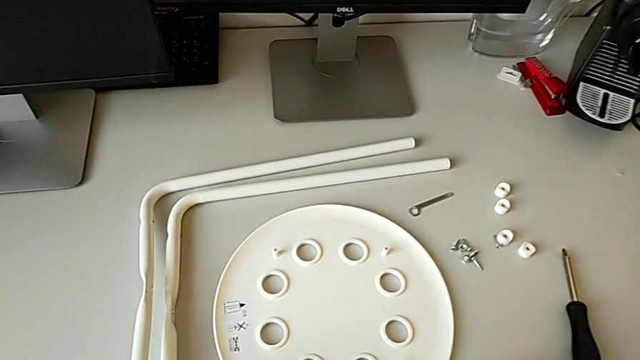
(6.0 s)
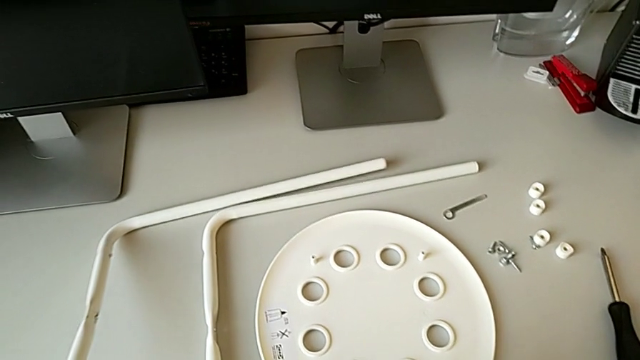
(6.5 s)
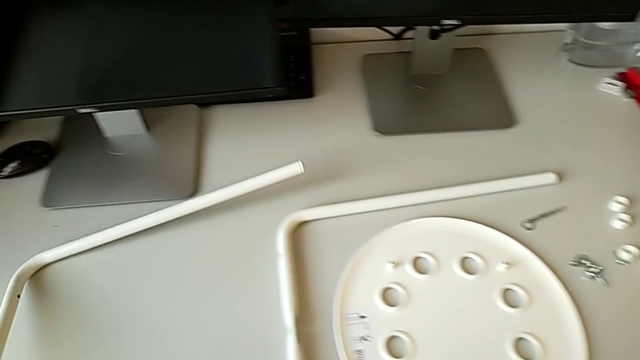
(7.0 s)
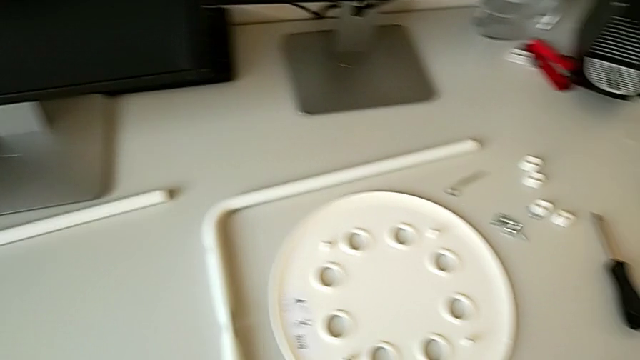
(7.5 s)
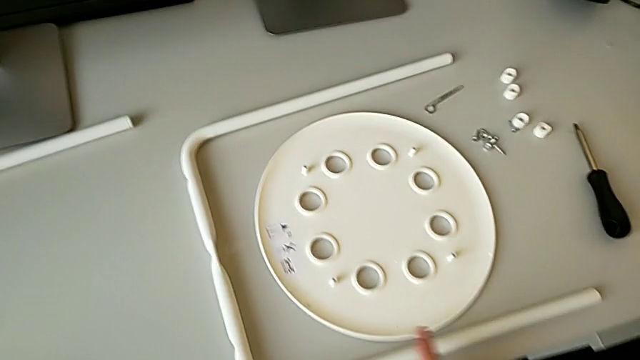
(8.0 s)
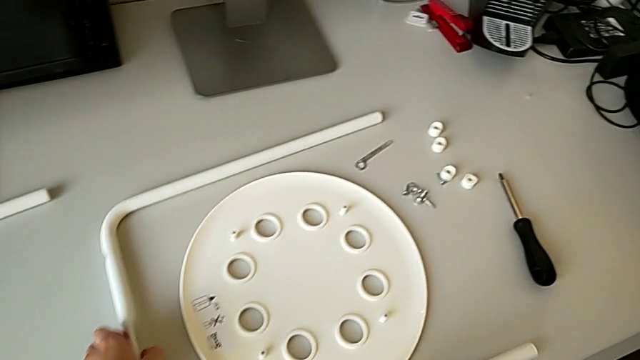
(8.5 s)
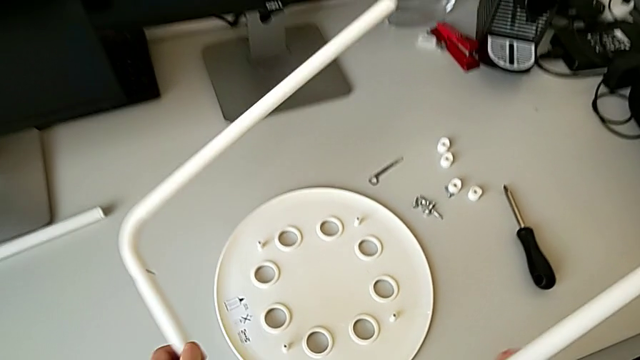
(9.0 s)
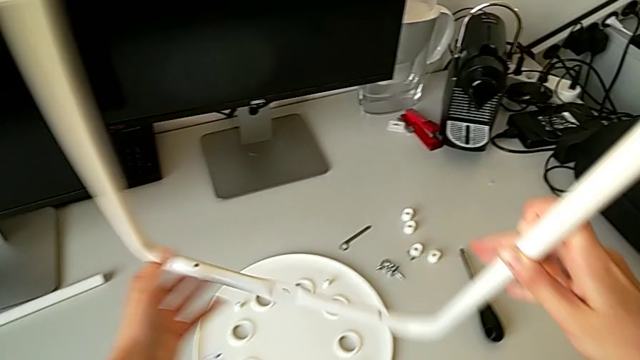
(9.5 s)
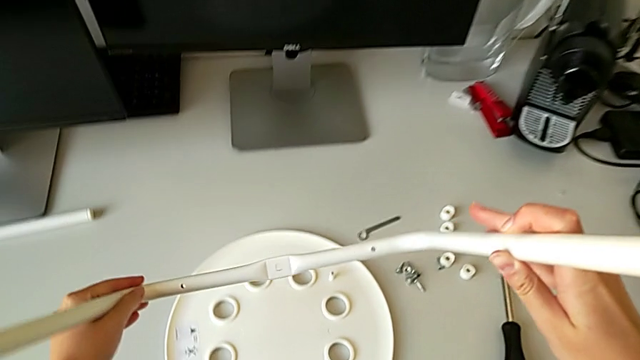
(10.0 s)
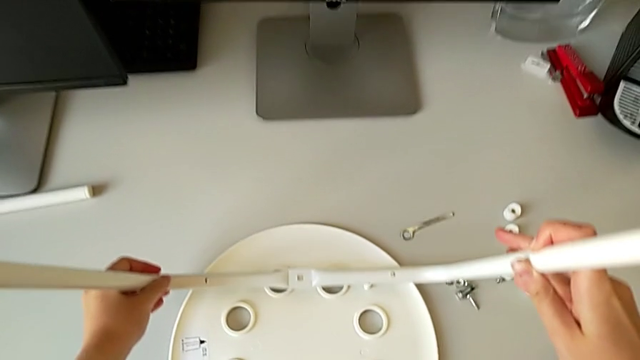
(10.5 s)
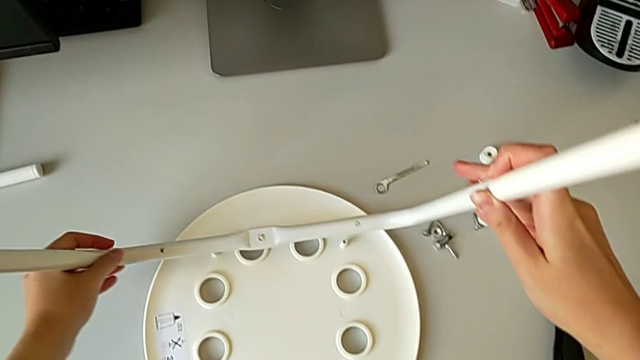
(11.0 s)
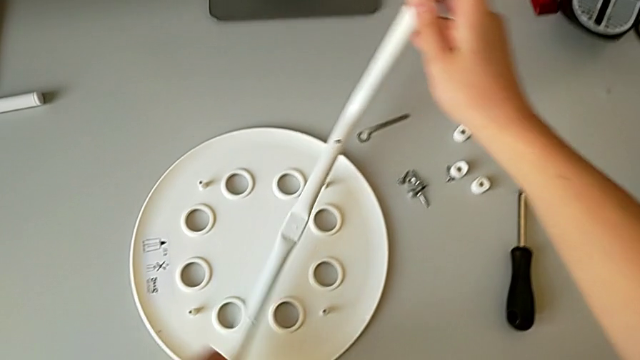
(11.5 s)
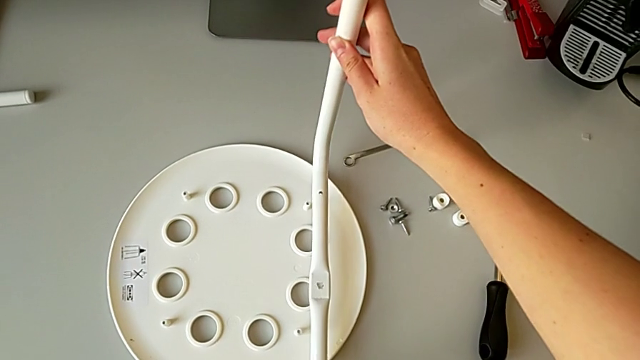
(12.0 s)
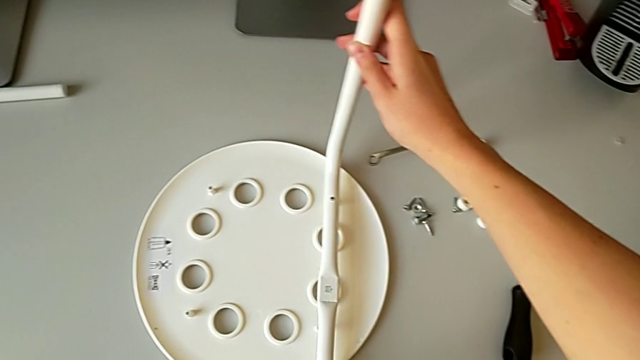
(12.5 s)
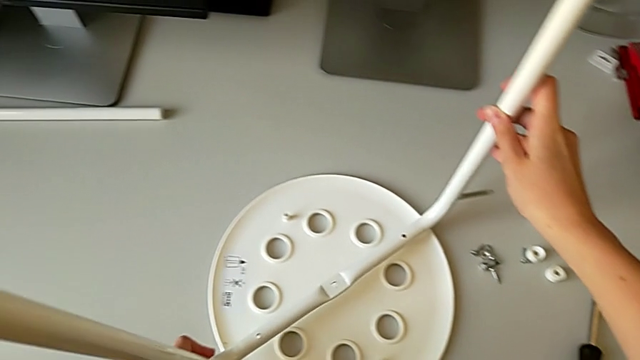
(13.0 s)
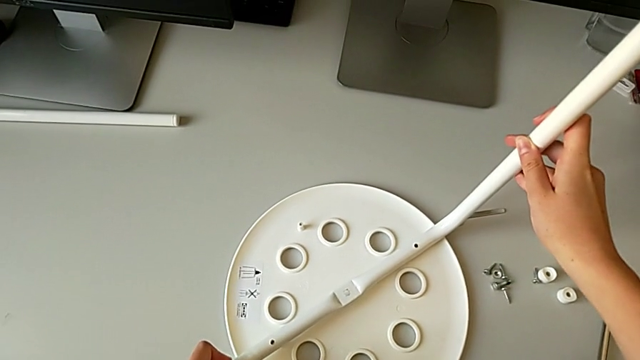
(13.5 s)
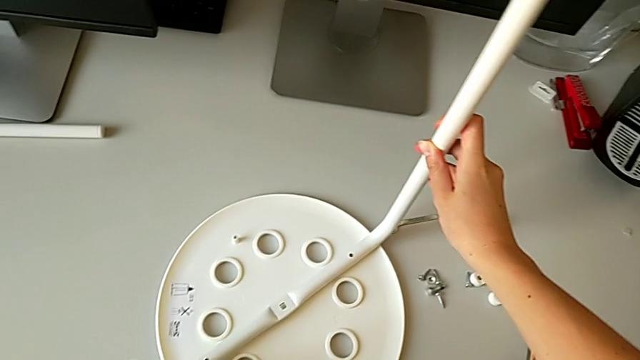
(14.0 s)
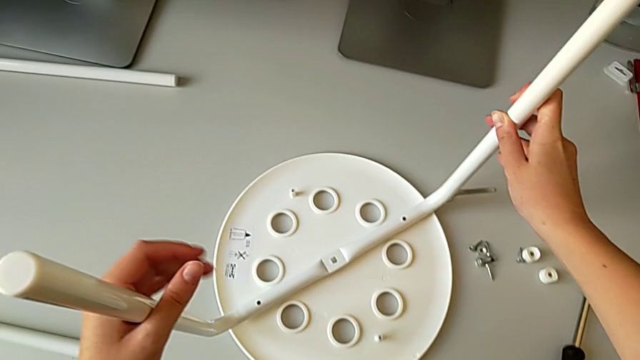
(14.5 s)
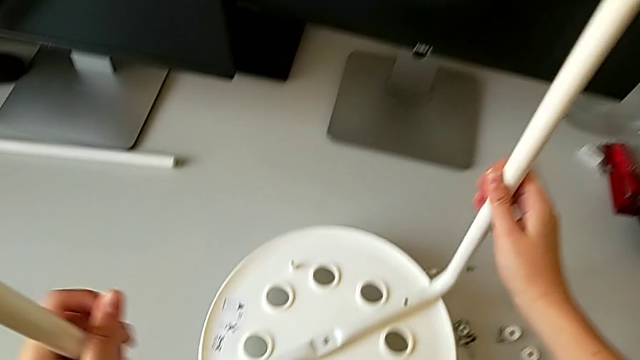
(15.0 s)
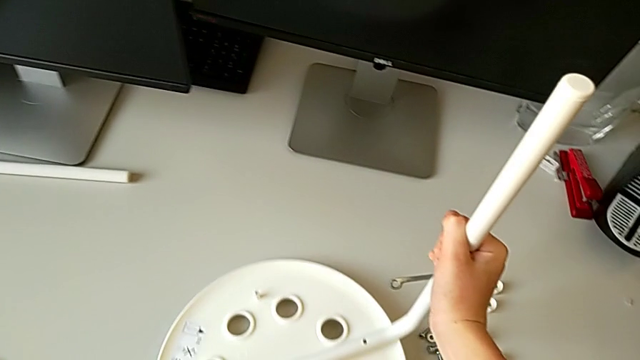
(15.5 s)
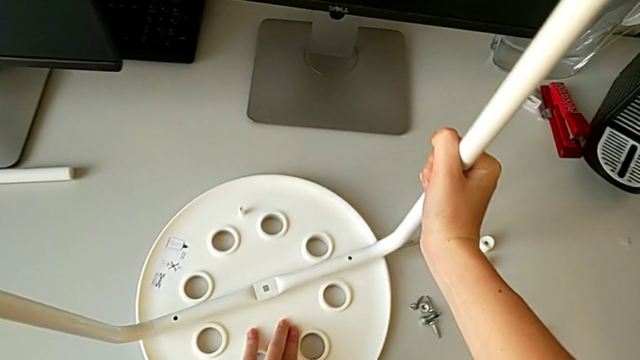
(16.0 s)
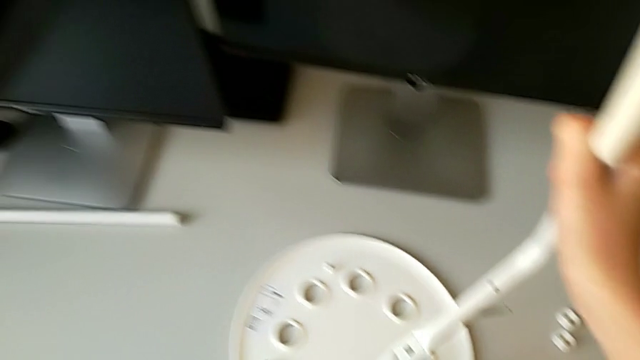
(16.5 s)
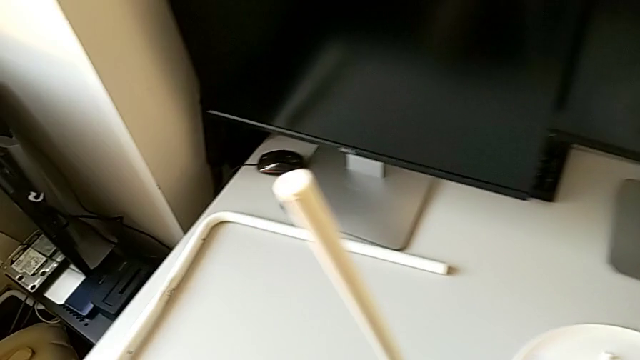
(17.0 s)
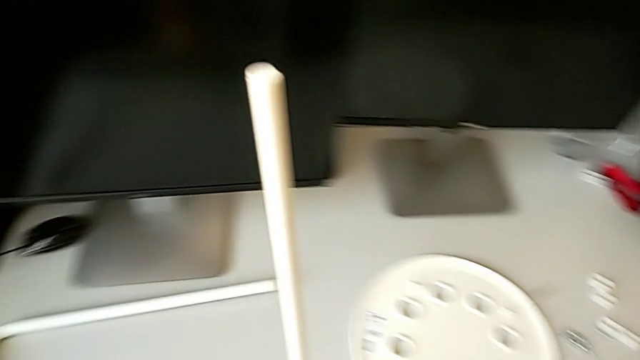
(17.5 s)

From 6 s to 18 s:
The camera wearer is assembling the legs of the chair. They slide the leg, place it, lift it, wrongly align it, withdraw it and grab it.

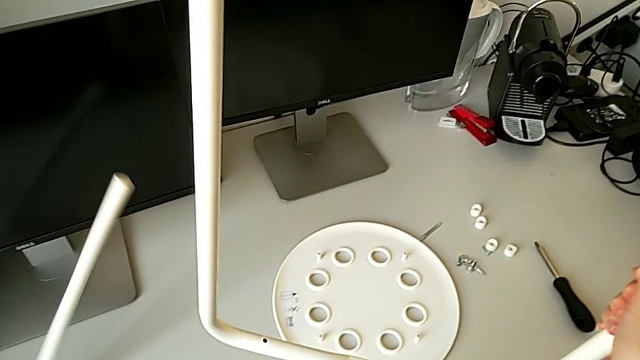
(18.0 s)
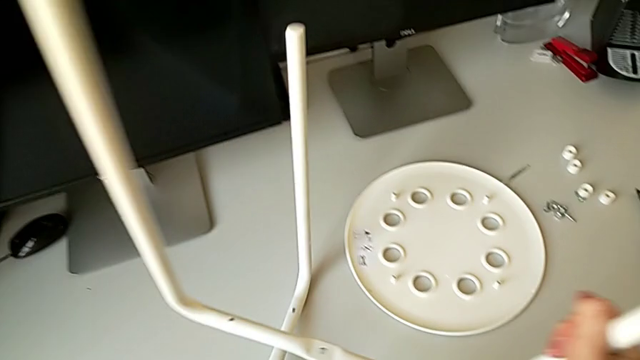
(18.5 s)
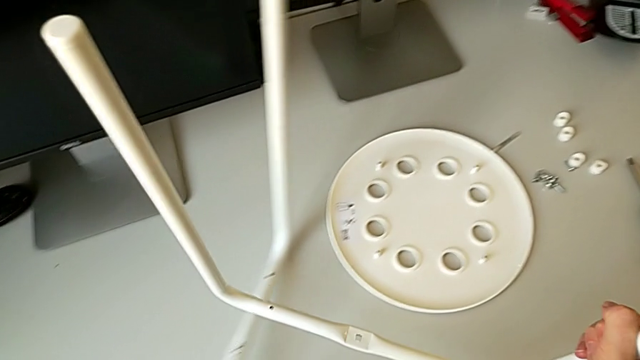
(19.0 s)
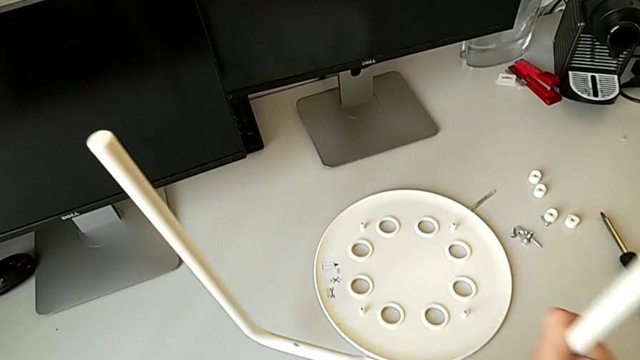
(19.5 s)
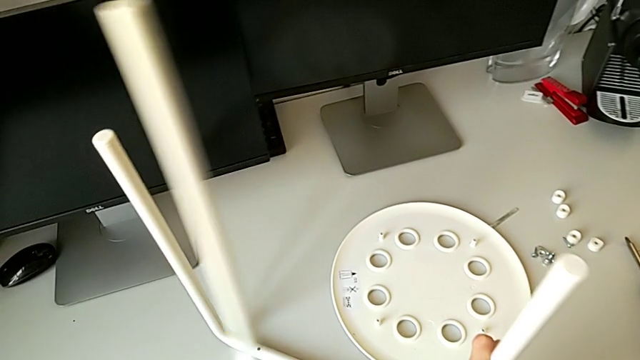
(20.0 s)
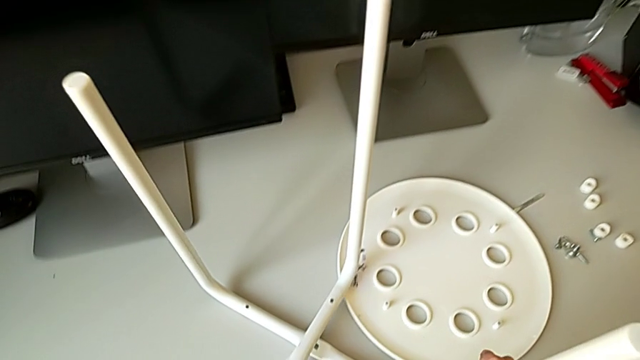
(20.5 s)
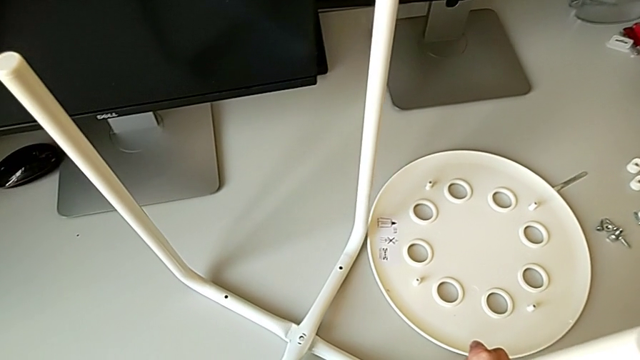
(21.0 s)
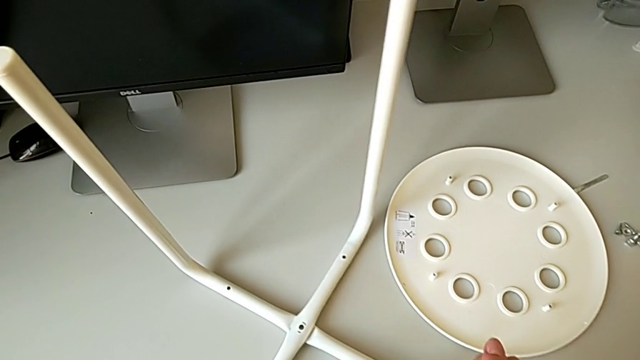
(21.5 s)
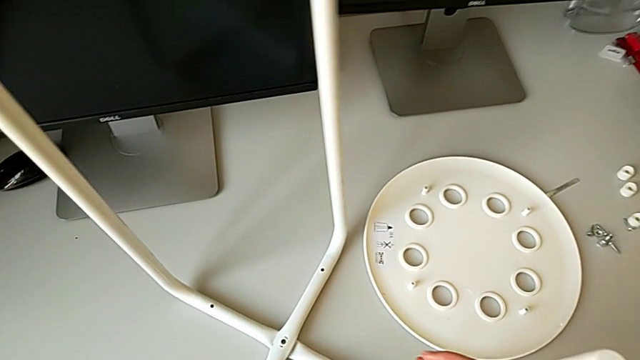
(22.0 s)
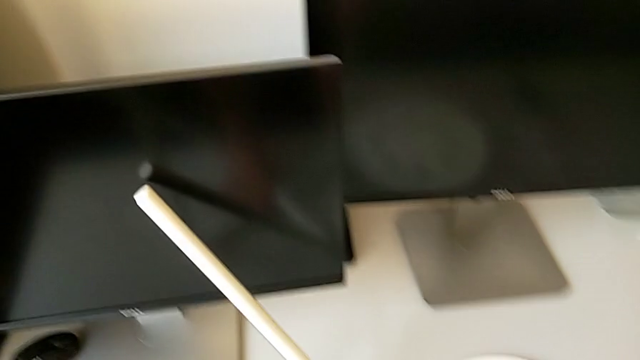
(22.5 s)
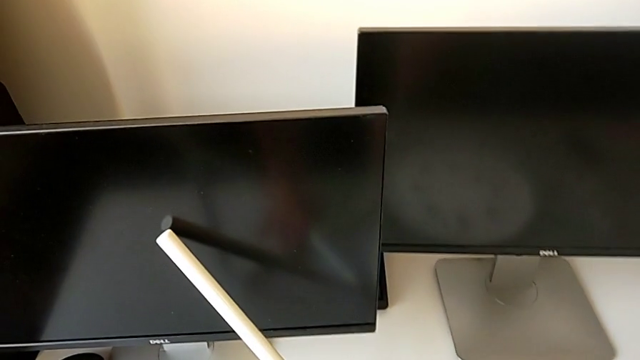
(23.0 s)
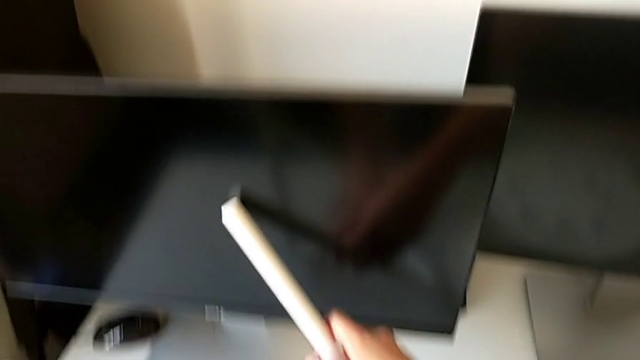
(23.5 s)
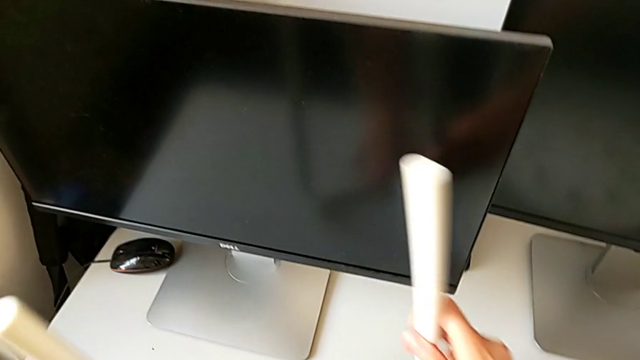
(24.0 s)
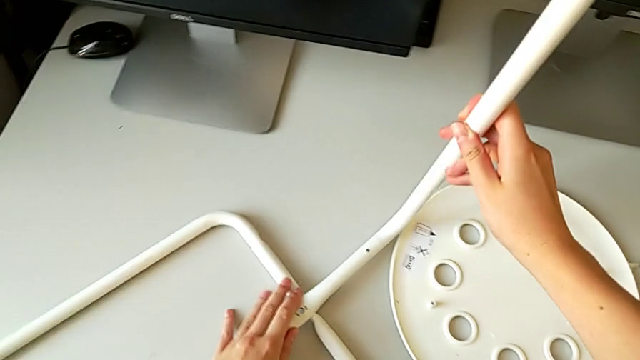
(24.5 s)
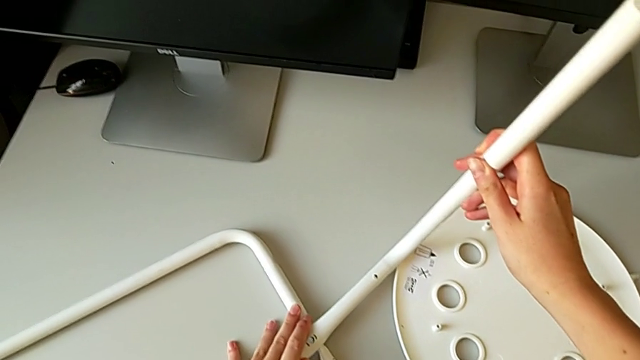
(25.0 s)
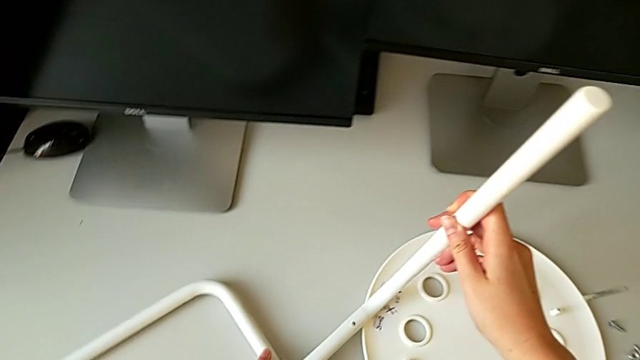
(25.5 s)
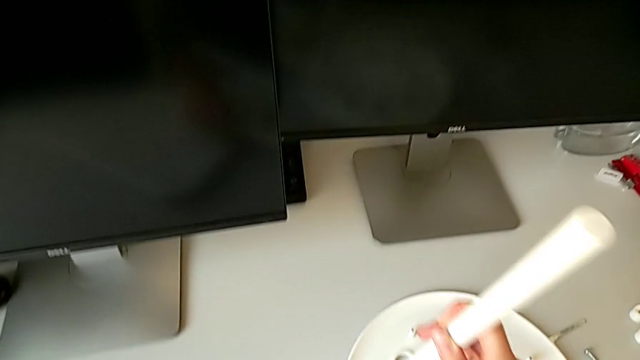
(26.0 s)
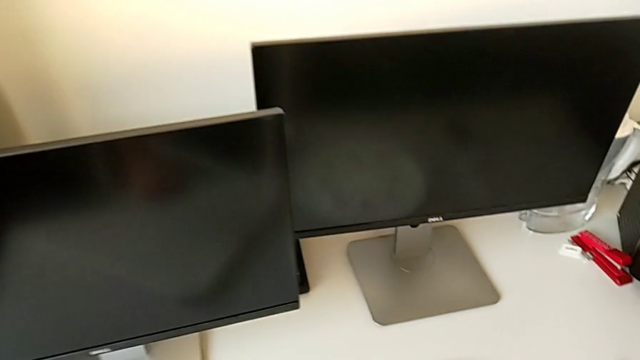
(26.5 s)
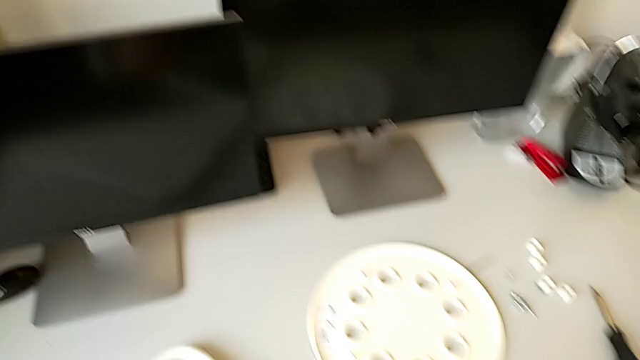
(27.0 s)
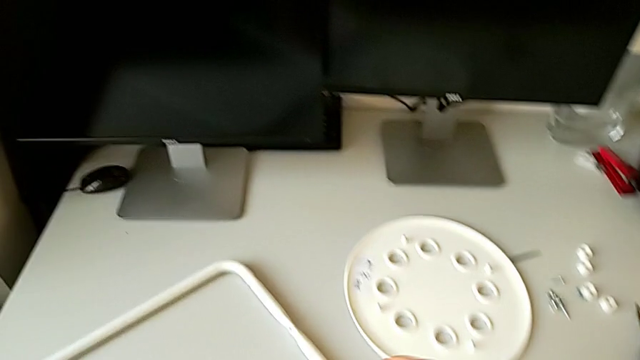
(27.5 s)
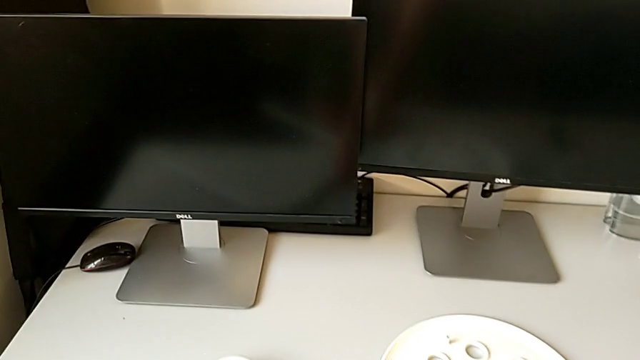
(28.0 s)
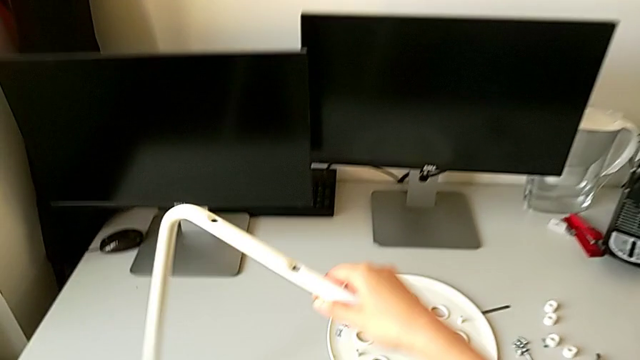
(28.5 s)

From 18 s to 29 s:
The camera wearer is assembling the legs of the chair. They align the leg, wrongly drop it, lift it with the left hand and lift it with the right hand.
